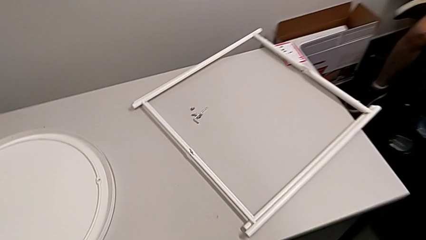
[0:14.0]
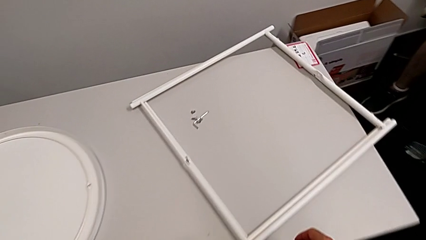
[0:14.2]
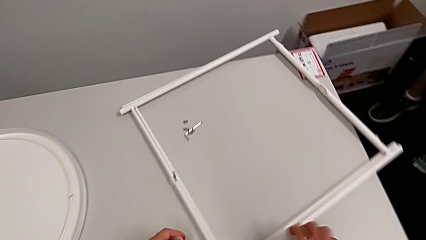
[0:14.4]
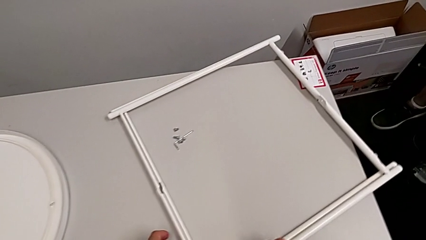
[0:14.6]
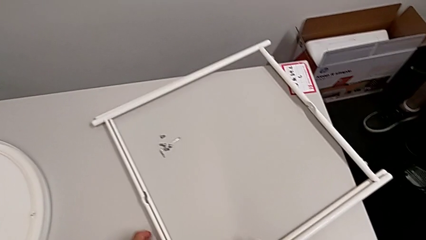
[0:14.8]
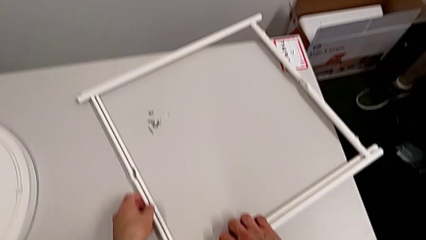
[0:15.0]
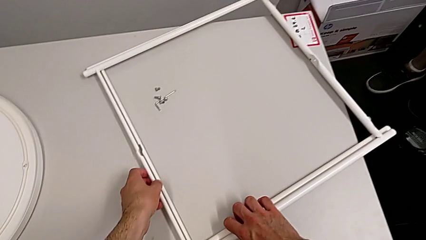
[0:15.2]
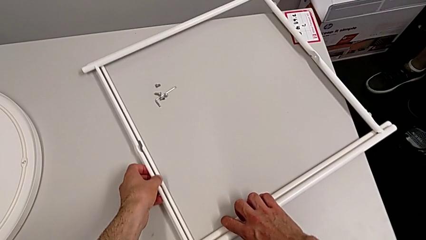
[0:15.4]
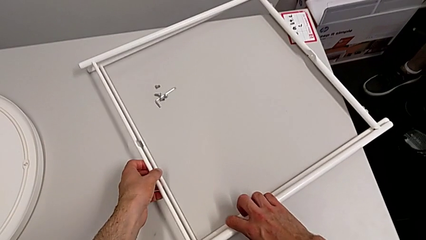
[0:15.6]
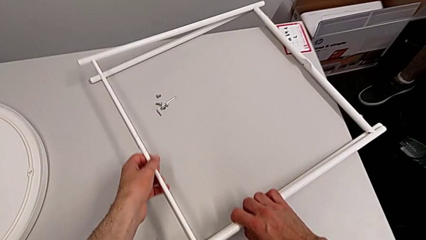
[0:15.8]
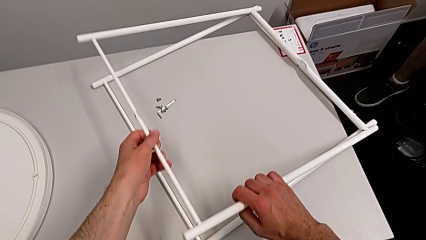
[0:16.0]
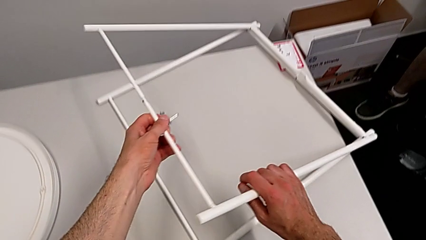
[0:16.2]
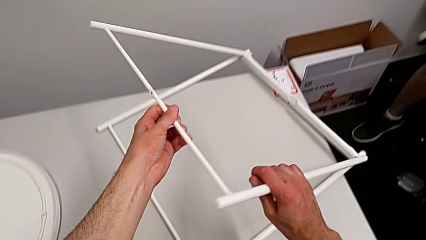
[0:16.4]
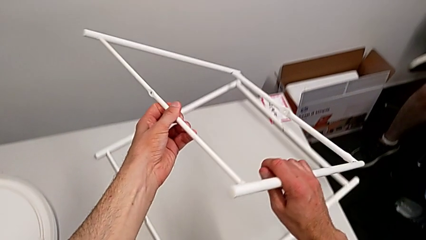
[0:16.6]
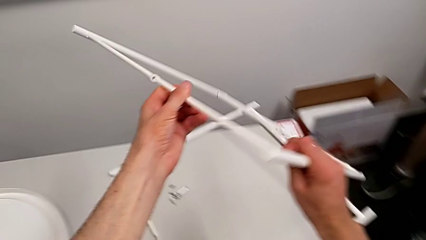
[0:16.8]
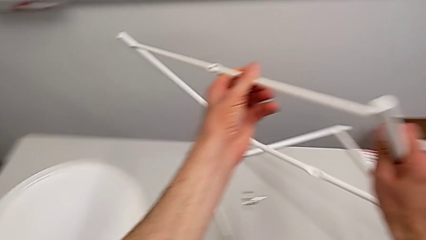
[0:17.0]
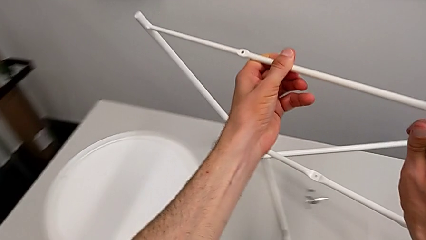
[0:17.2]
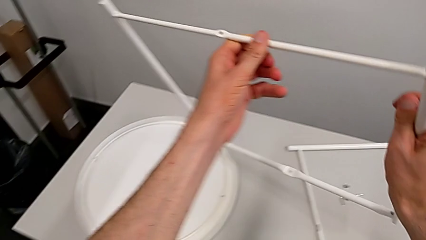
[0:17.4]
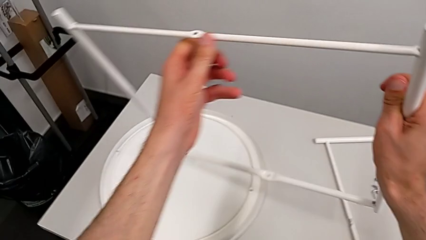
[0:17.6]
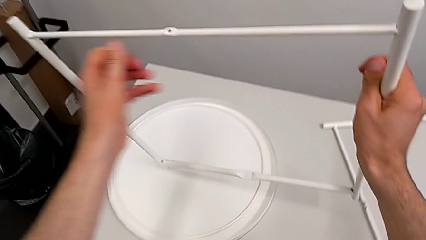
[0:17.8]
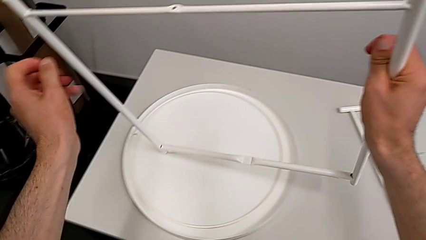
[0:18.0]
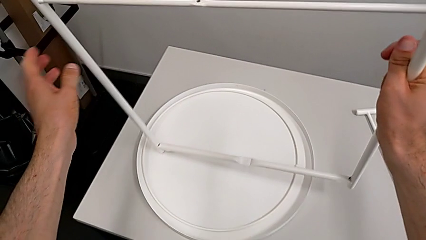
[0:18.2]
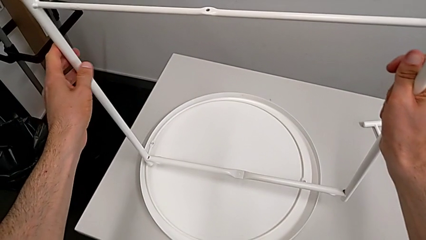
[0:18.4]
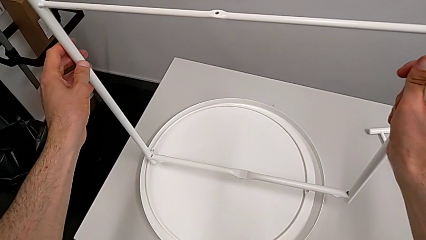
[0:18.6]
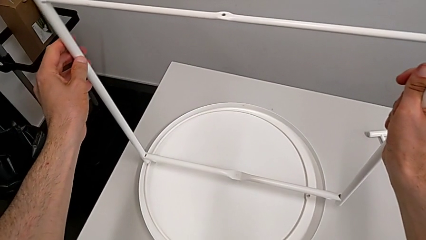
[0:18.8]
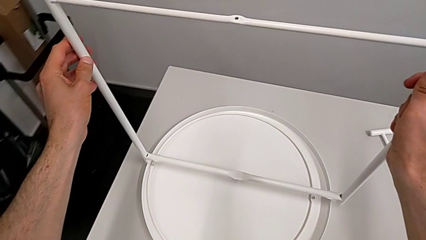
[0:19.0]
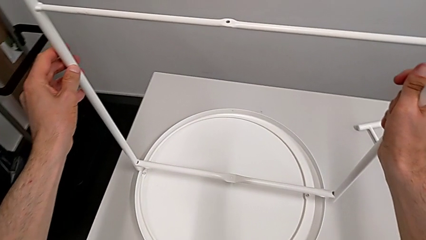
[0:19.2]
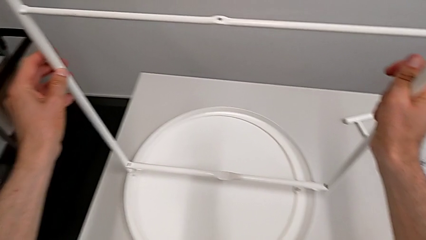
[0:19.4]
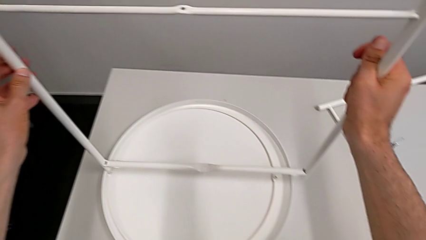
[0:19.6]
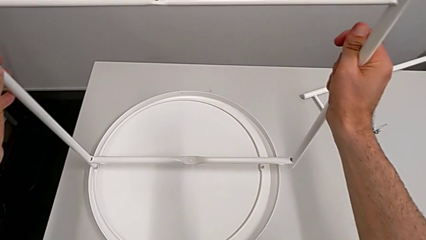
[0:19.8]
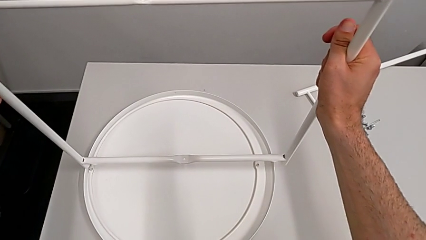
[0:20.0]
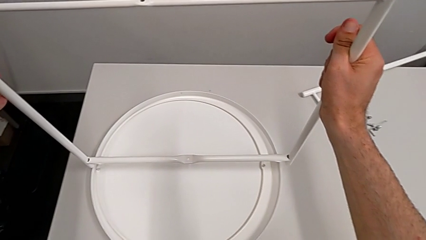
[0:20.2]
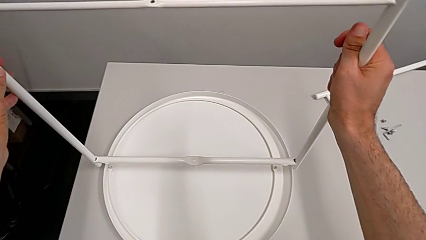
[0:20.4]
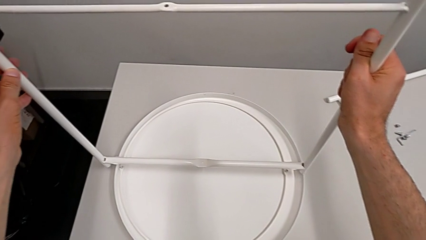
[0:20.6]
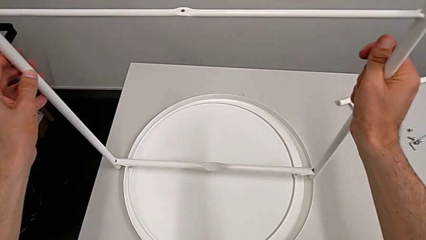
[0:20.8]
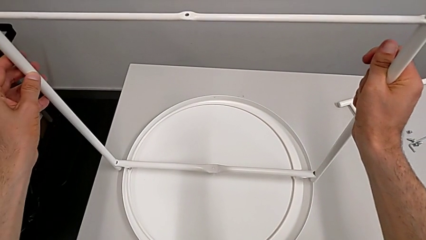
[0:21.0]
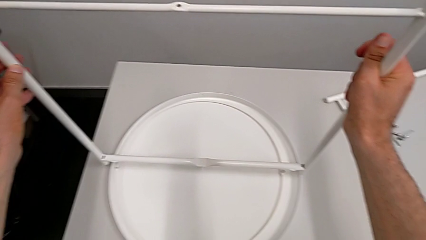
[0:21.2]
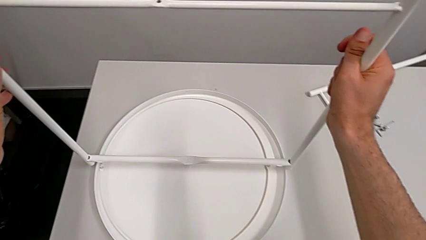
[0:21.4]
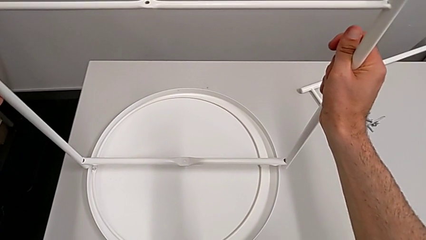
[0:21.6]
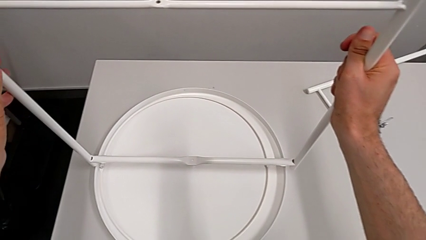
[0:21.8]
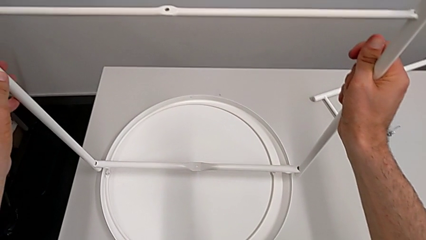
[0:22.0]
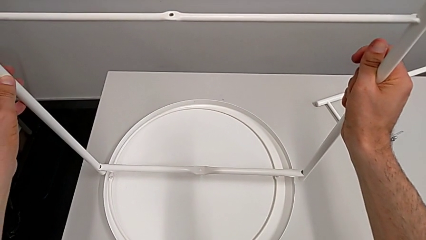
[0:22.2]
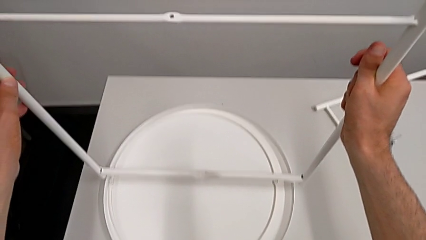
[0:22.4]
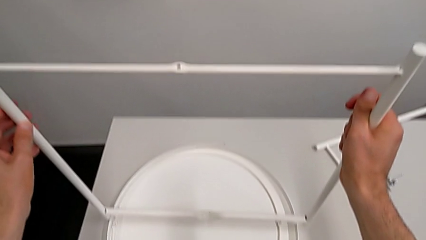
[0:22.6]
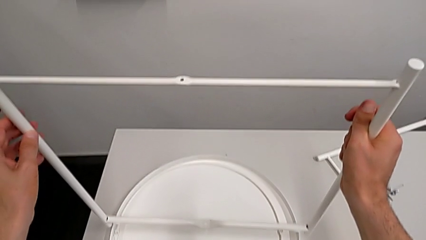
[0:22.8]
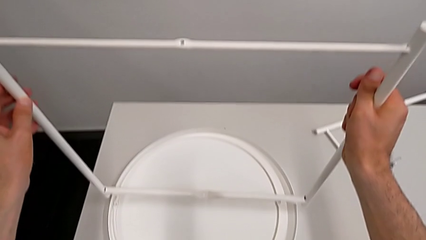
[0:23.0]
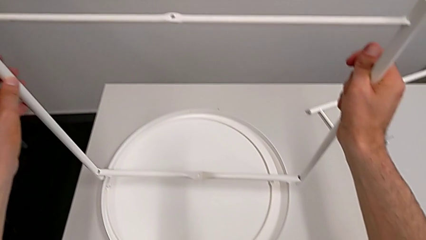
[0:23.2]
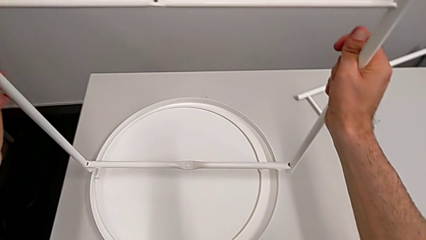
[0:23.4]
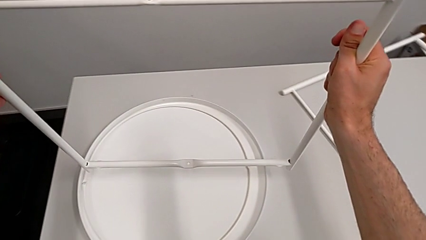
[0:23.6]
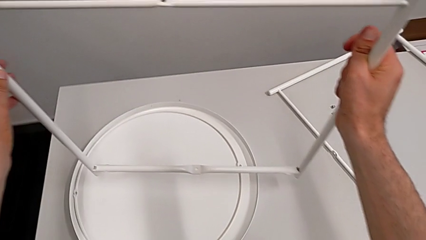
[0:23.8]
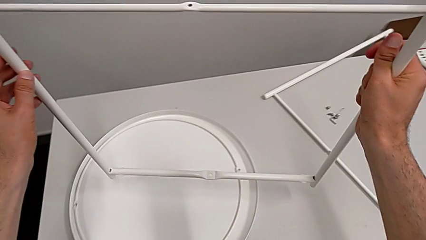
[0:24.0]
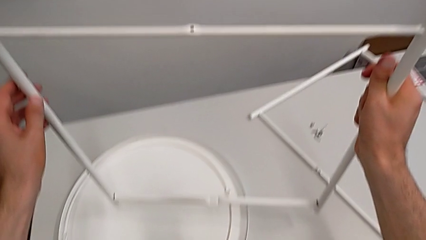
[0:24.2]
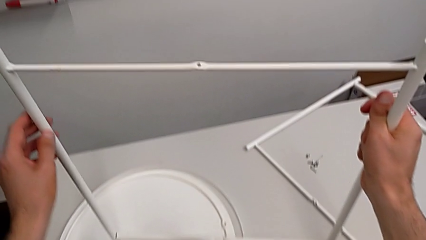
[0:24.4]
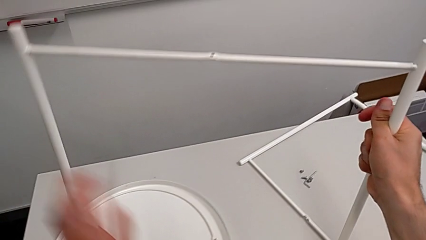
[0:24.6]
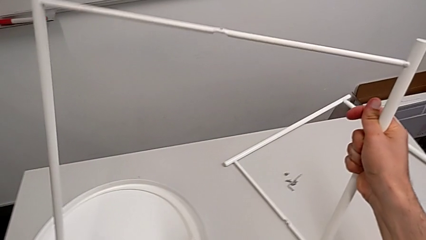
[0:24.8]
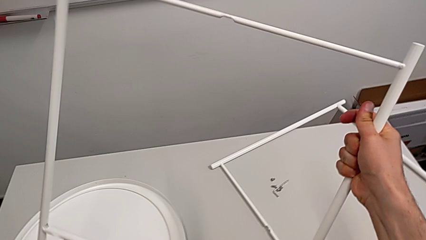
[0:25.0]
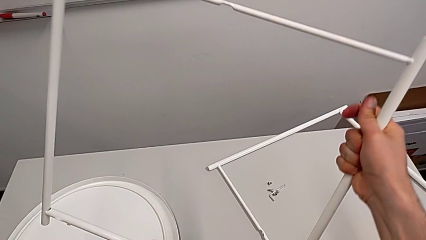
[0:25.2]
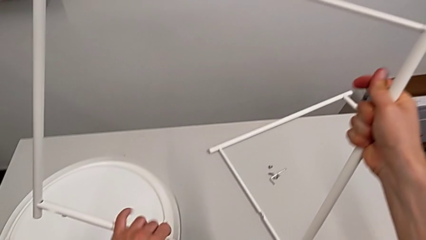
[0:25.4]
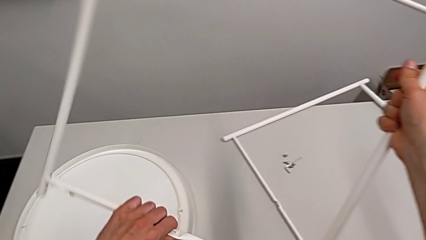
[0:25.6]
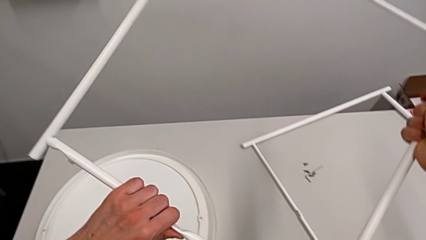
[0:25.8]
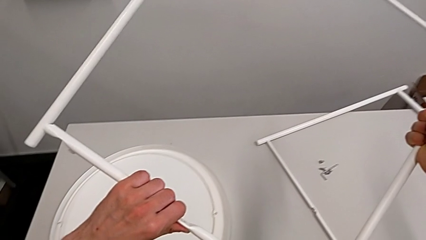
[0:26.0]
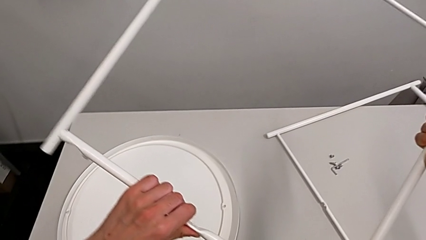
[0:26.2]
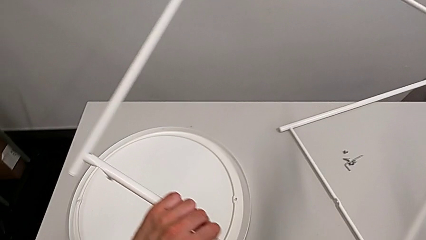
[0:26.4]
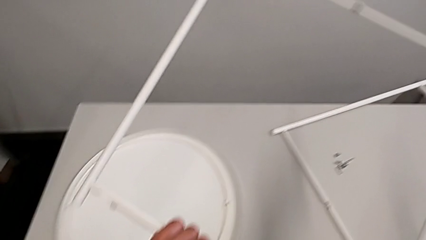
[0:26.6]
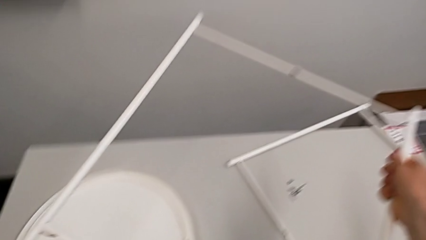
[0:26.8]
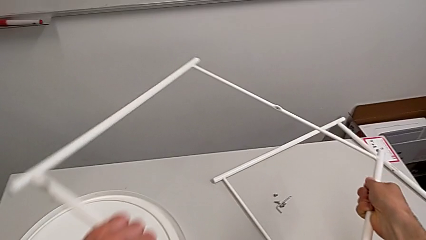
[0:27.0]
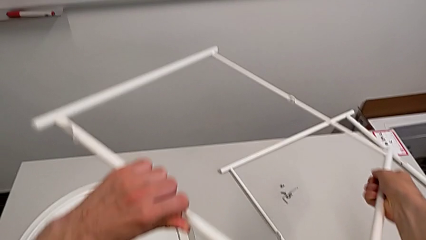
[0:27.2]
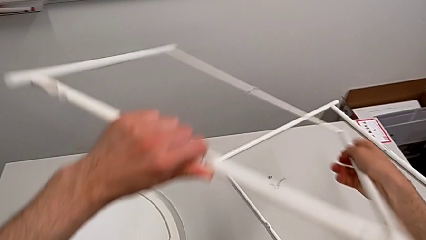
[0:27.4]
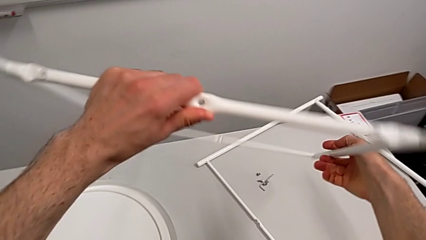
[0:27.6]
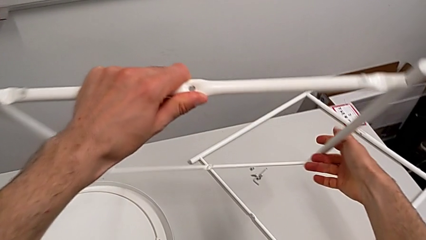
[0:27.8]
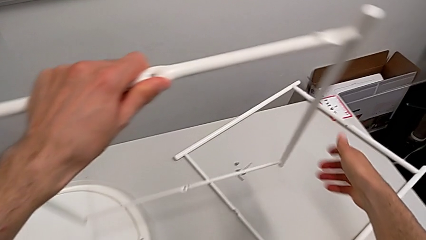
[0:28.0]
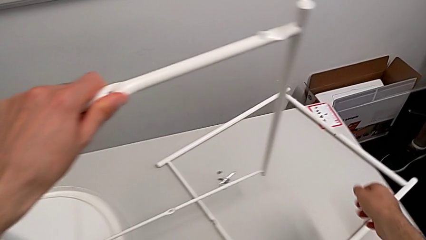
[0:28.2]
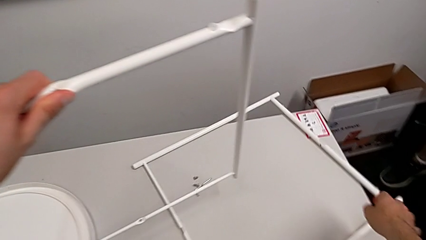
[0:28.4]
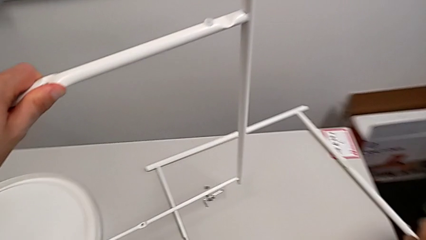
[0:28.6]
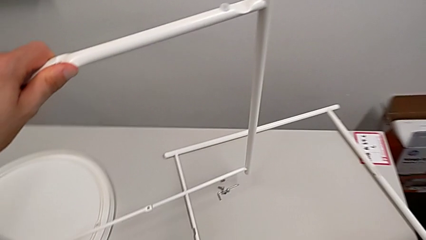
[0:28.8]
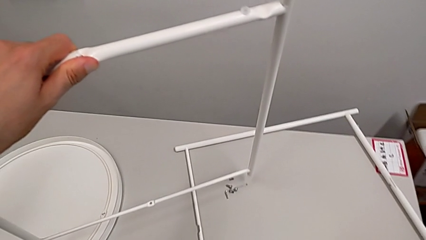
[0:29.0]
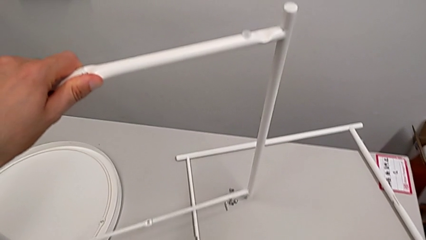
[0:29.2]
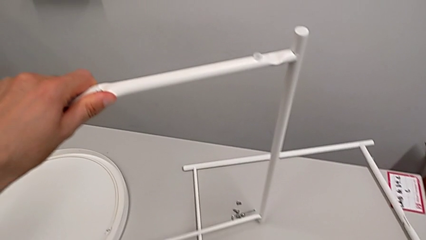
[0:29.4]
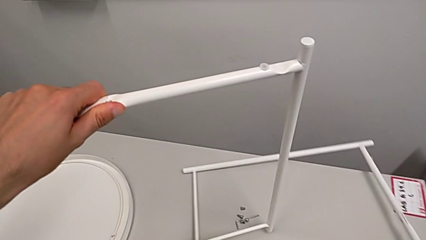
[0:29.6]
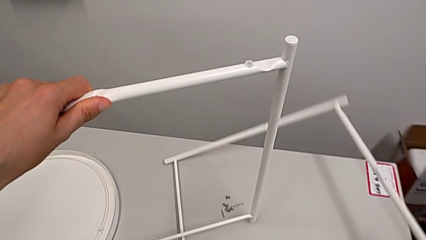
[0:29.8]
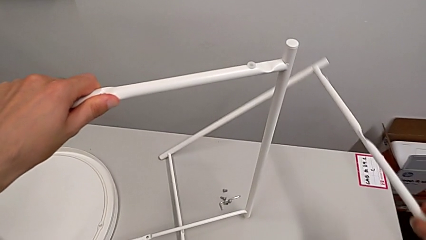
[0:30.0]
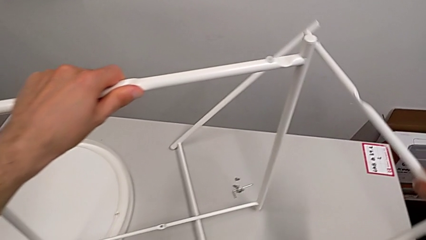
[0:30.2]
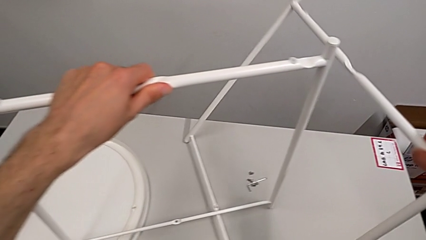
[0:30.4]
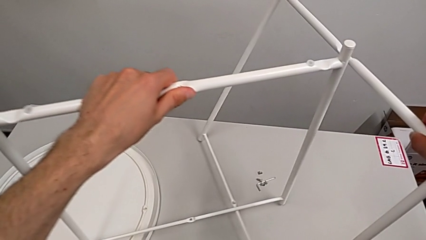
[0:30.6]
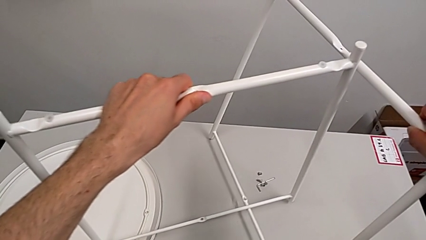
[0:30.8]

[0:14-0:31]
The camera wearer is assembling the legs of the table. They grab the first leg, lift it, wrongly inspect the leg, inspect the leg, rotate the first leg twice and grab the second leg.
